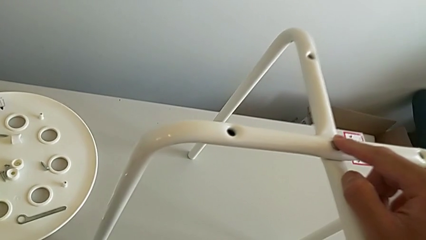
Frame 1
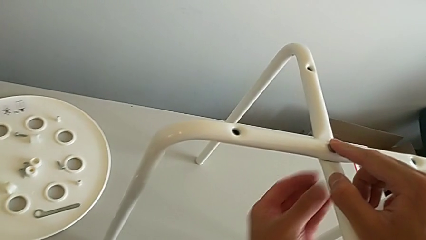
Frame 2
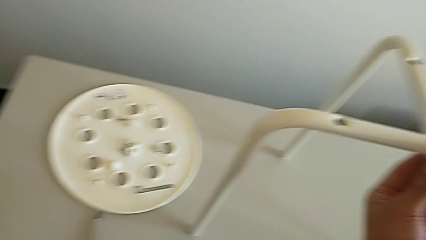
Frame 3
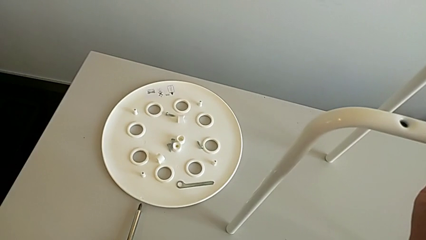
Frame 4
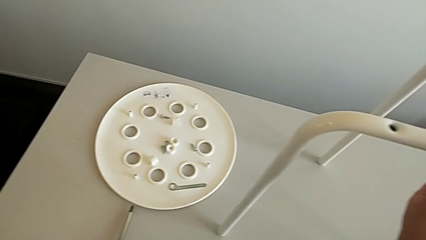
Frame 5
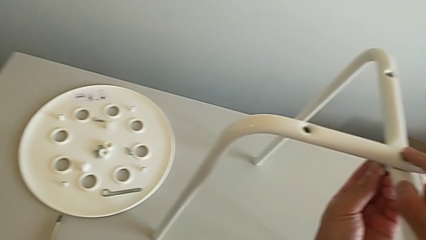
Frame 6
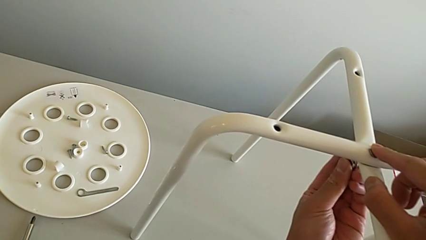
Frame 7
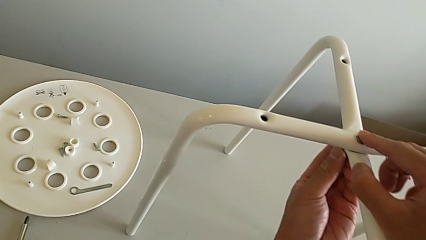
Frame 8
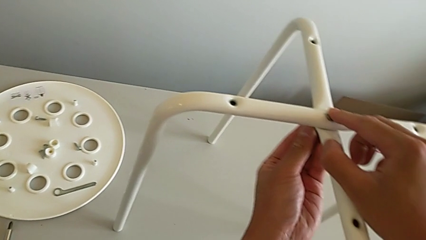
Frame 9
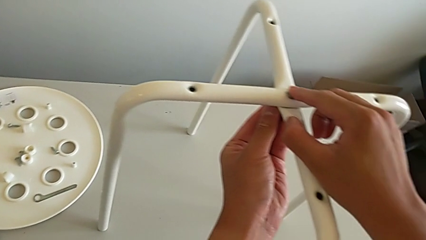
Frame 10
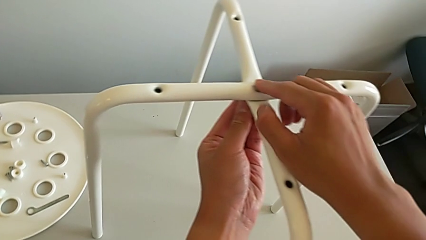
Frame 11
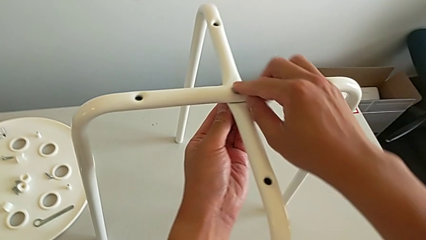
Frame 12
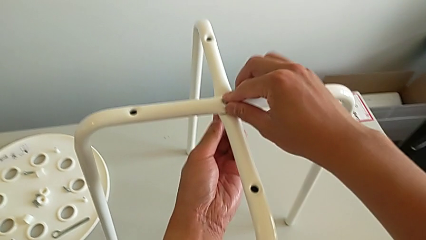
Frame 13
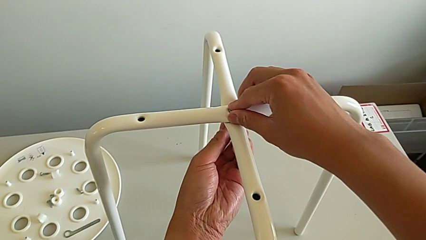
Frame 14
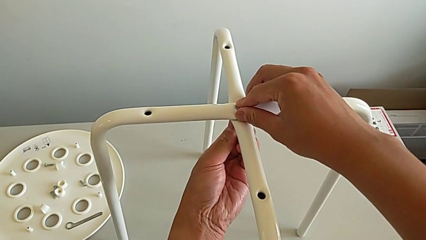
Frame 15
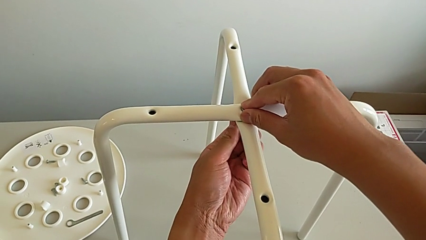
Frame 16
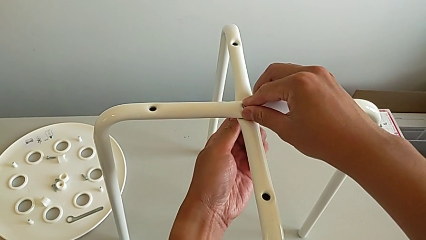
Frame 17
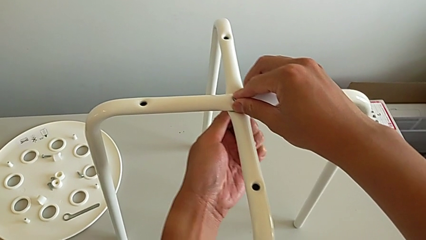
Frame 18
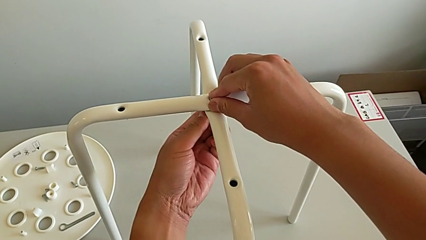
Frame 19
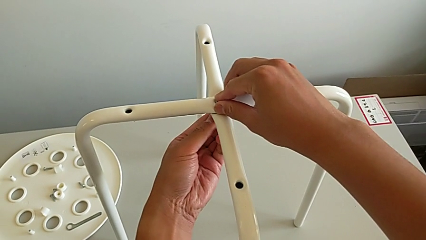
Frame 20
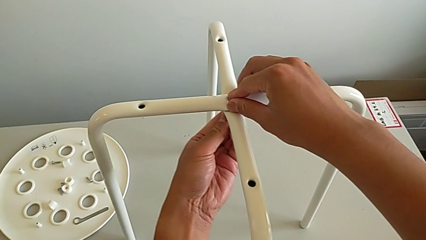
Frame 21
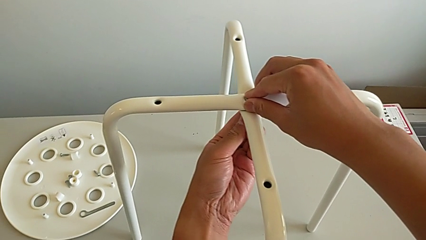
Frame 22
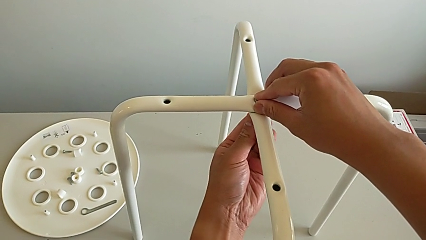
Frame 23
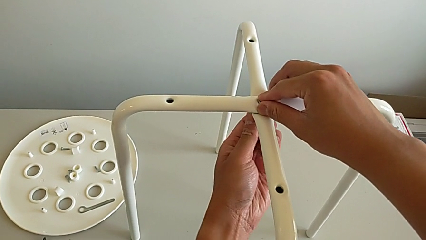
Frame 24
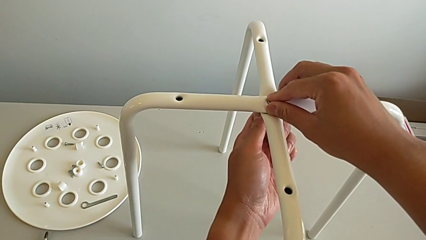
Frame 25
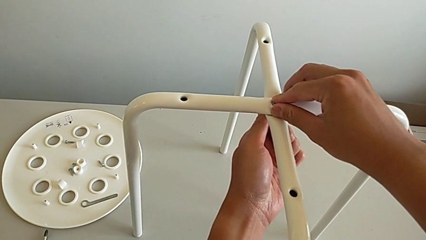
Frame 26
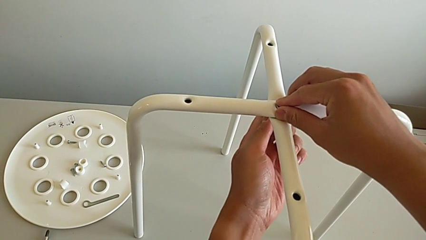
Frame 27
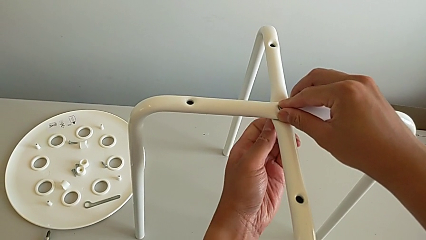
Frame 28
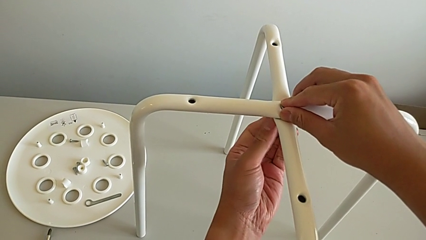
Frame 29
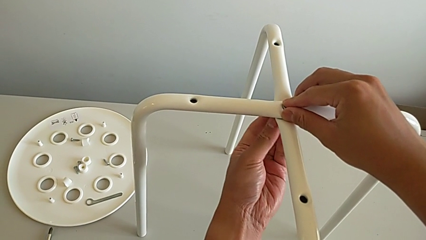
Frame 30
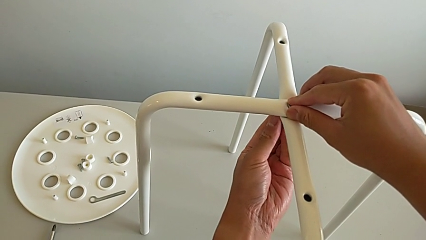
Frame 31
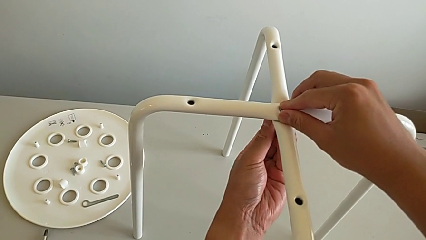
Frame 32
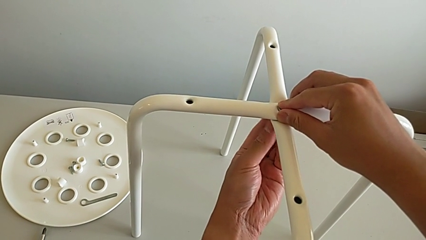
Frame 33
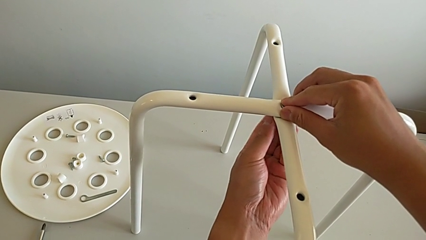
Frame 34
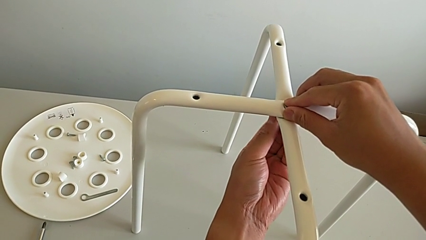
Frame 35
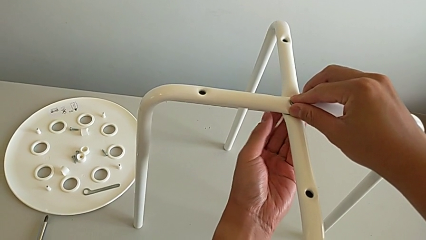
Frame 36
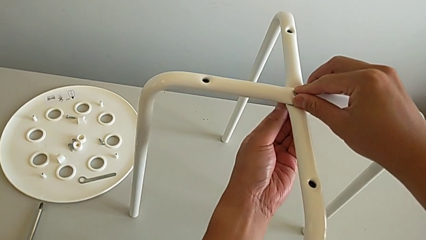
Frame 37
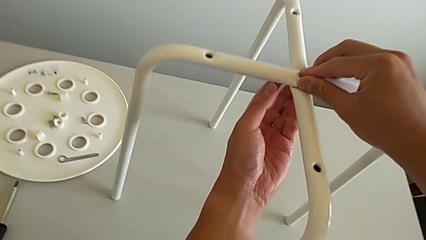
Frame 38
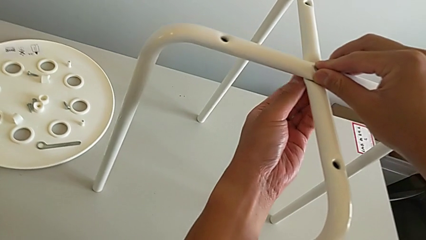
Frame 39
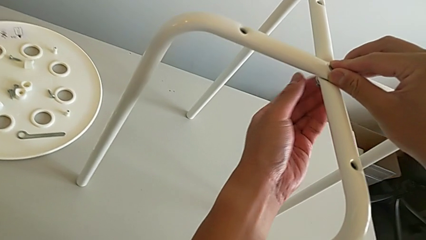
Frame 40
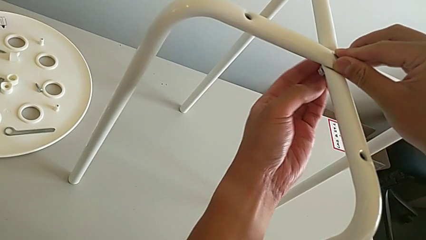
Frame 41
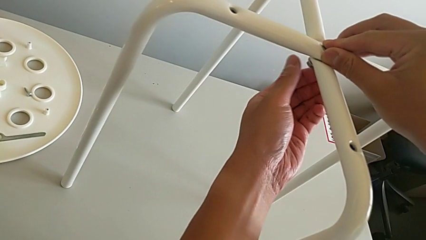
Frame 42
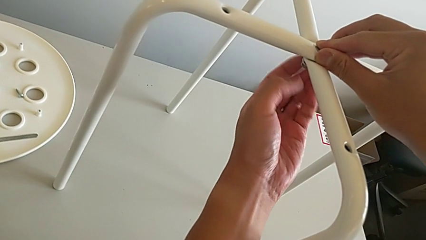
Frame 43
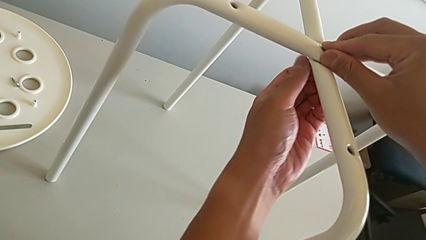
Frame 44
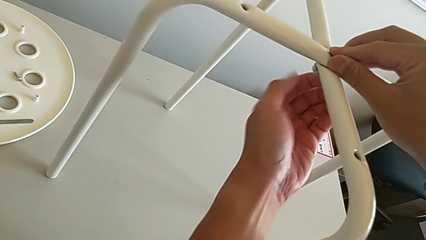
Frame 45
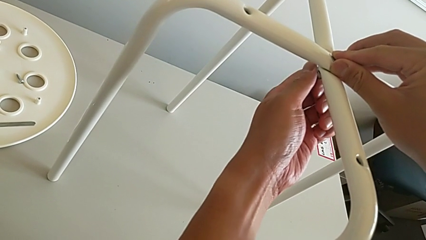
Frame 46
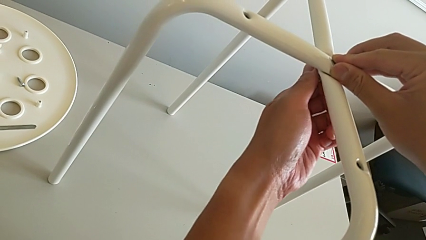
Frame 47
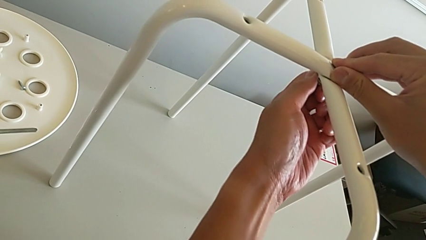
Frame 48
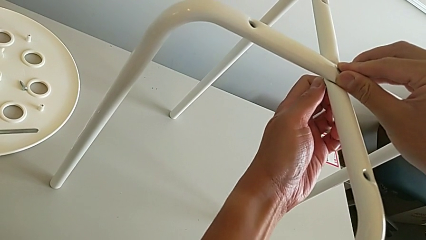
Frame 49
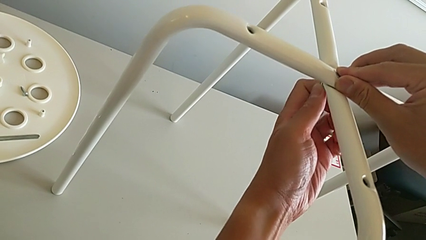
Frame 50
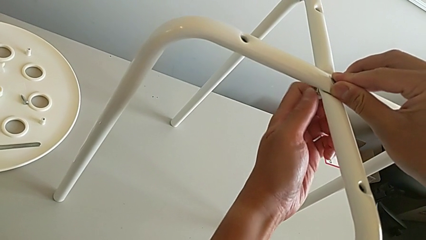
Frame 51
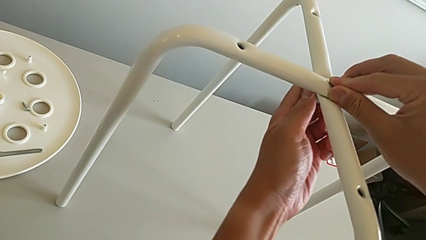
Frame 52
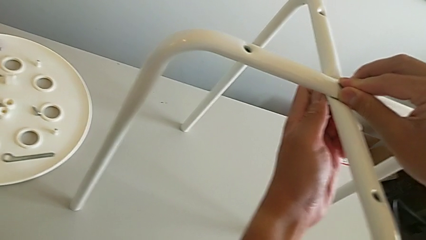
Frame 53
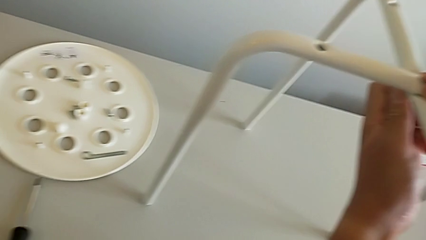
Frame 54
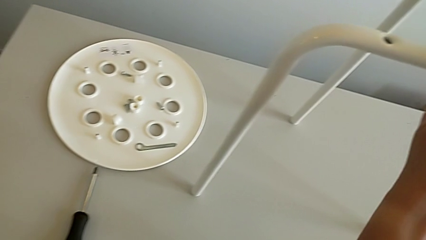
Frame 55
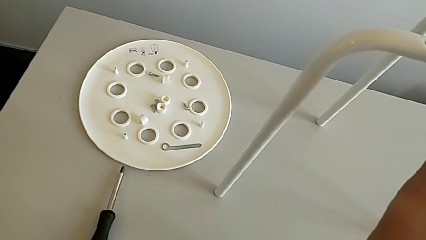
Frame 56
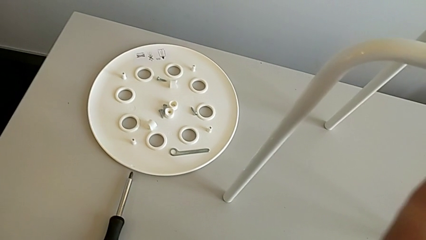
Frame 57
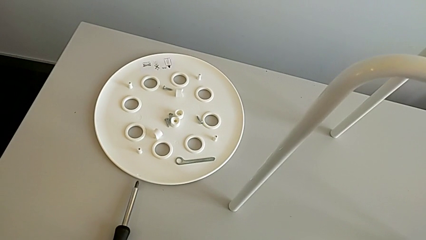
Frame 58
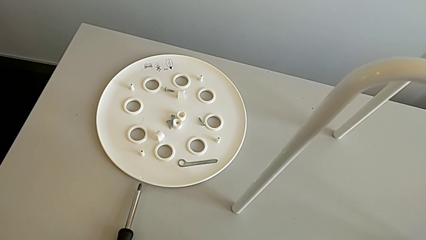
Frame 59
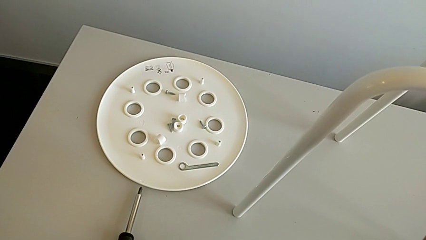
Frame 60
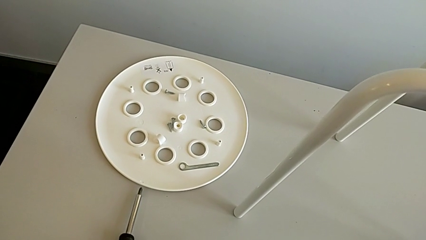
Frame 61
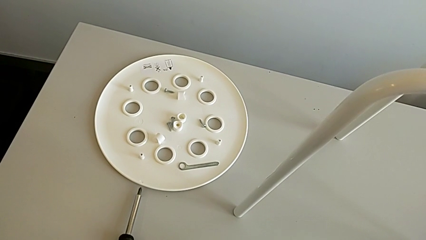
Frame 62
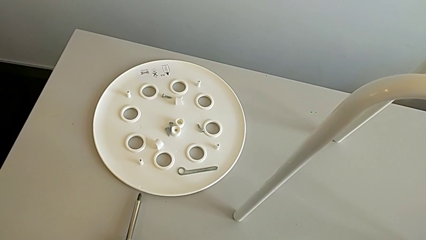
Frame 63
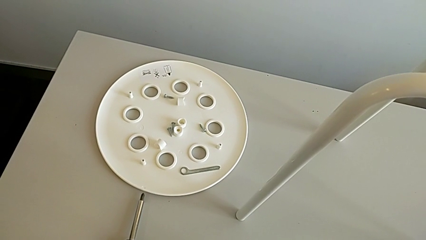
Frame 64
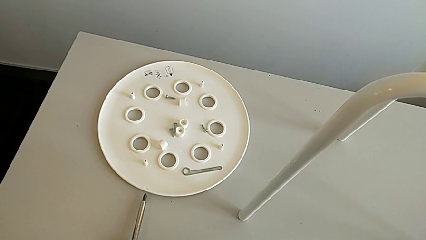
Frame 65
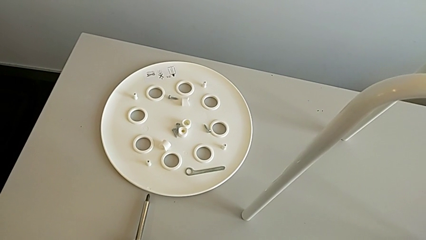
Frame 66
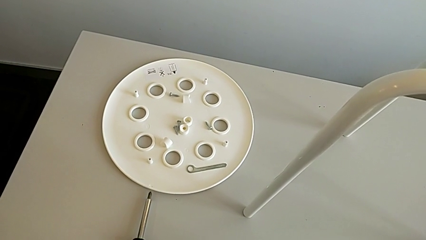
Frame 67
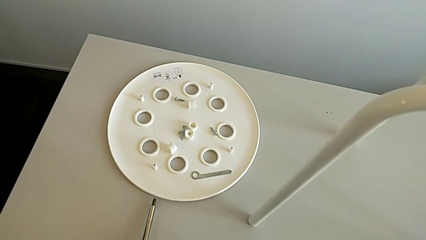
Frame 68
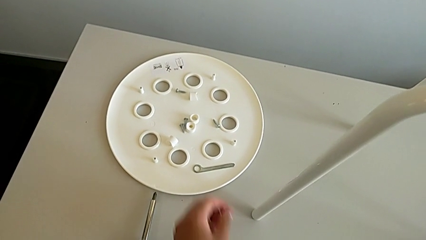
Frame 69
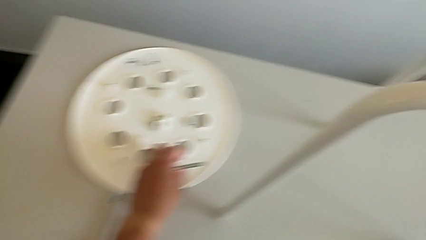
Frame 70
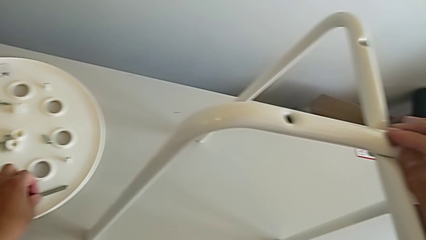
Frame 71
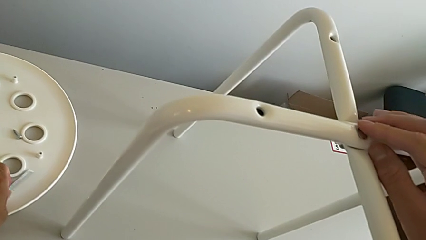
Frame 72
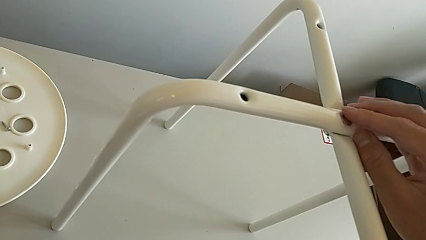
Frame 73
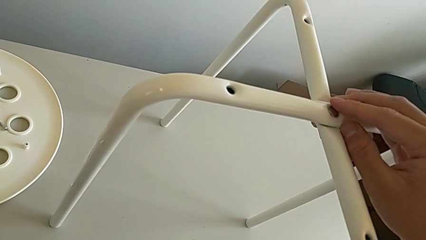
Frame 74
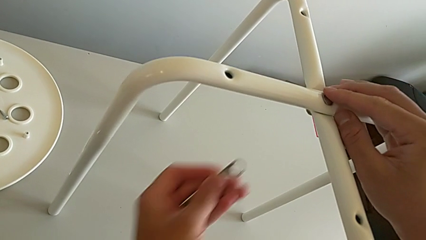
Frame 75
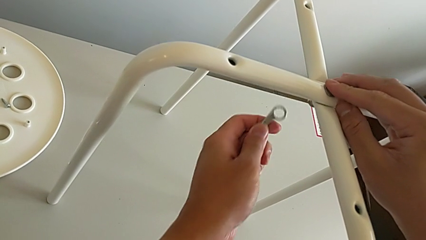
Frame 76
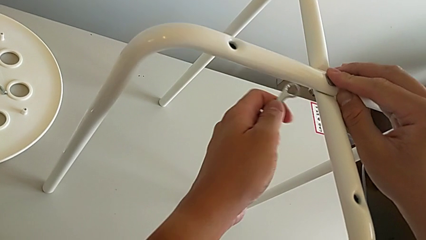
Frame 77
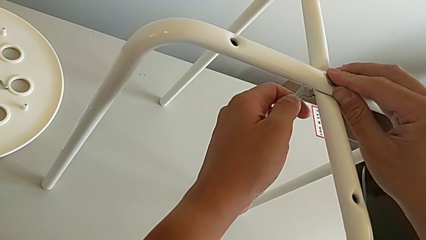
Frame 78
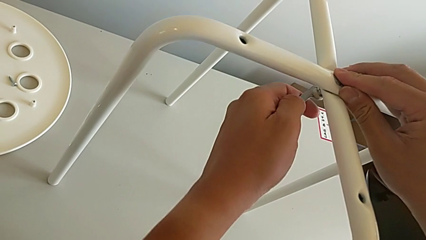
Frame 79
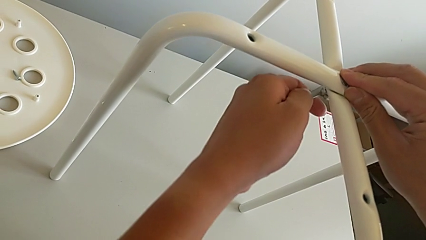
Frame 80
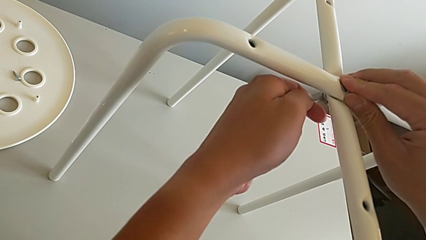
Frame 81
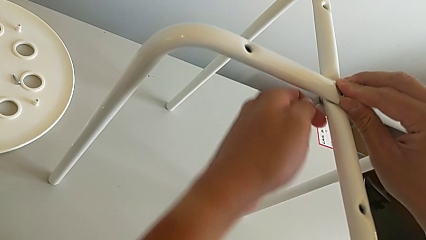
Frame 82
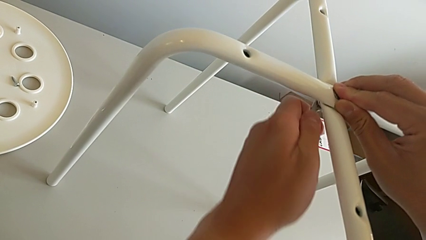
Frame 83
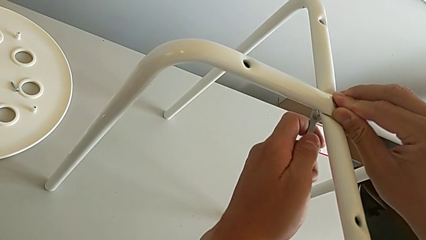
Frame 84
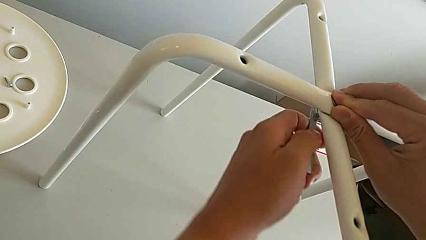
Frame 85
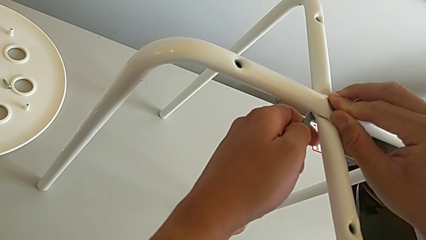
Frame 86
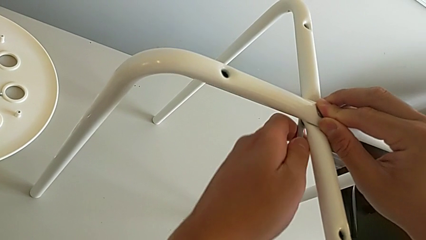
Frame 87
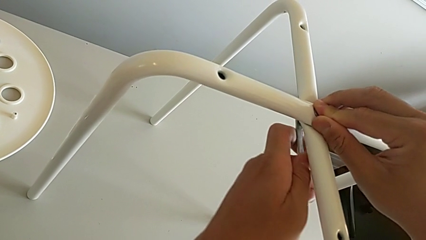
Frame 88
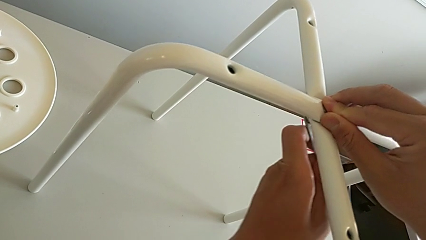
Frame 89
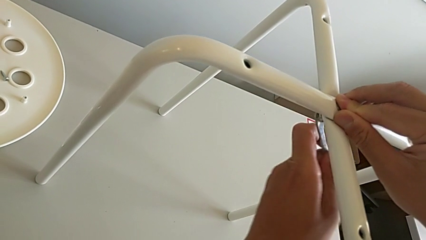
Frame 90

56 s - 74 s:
The camera wearer is assembling the legs. They insert the hex nut, screw it twice, approach the Allen wrench, grab it, insert it and screw the hex nut.
